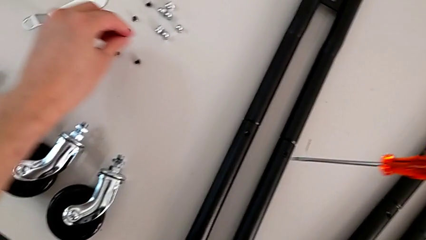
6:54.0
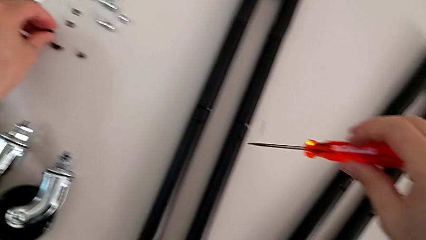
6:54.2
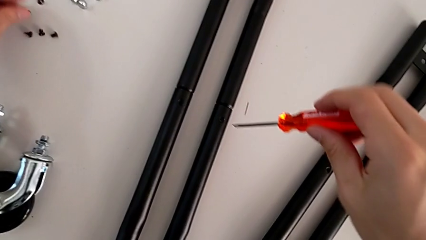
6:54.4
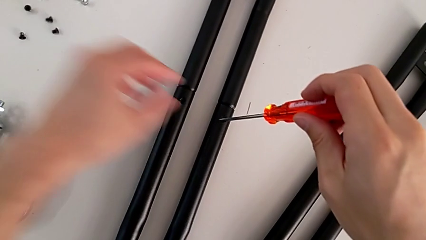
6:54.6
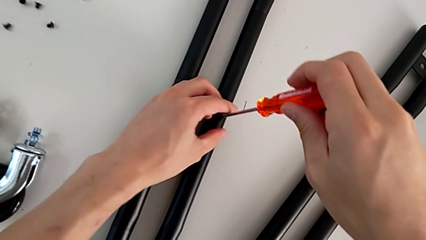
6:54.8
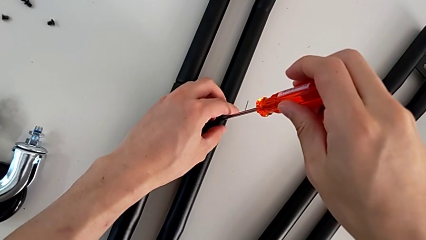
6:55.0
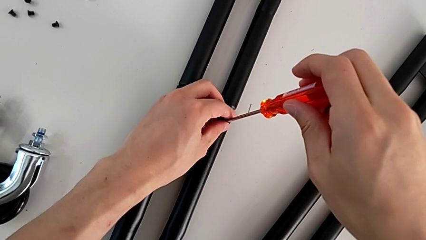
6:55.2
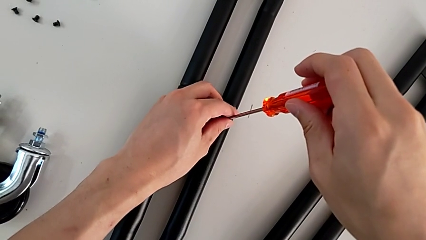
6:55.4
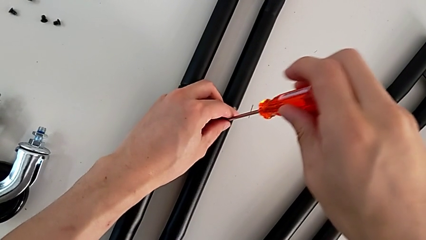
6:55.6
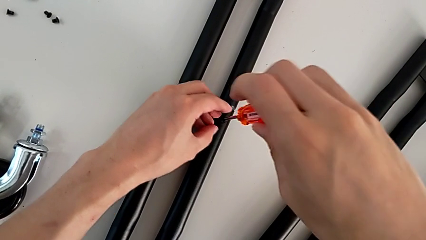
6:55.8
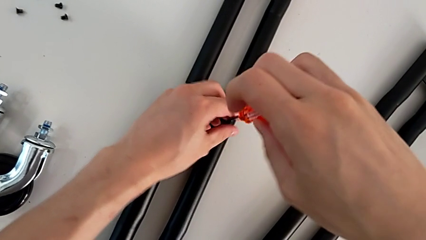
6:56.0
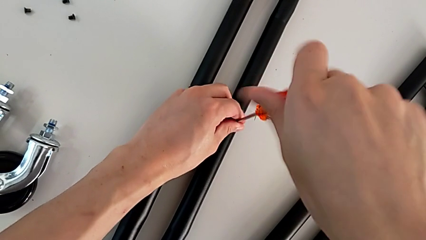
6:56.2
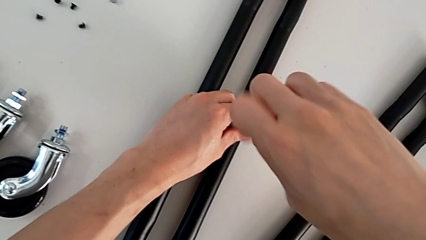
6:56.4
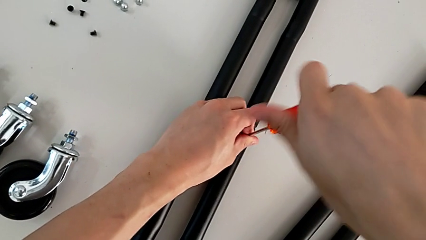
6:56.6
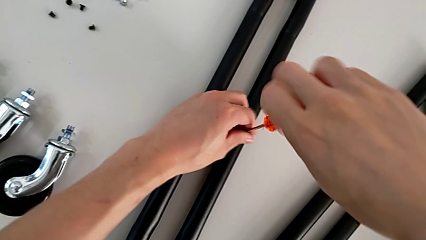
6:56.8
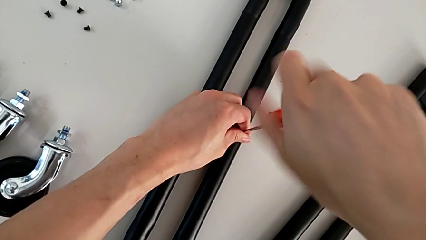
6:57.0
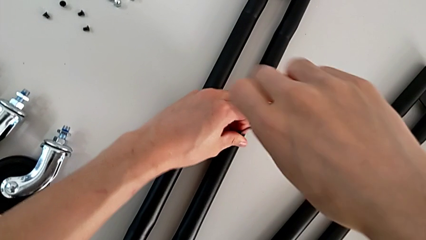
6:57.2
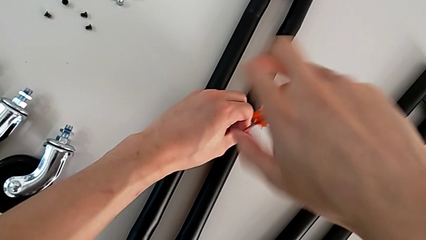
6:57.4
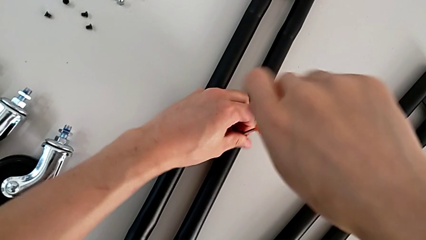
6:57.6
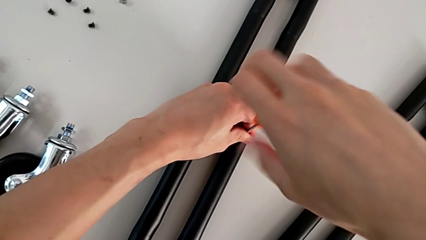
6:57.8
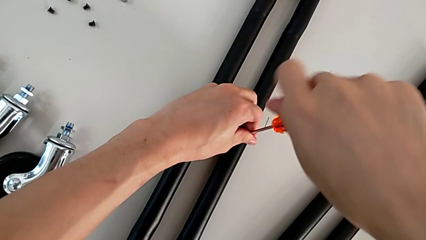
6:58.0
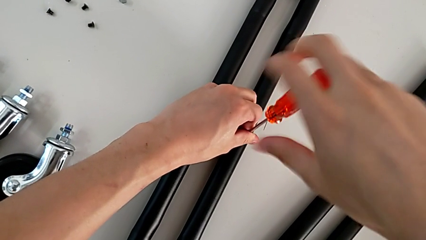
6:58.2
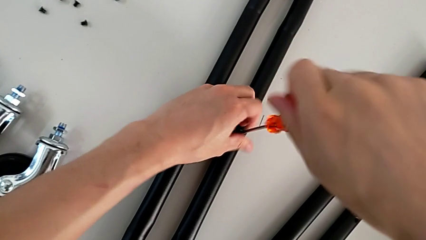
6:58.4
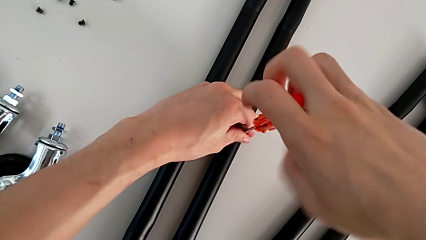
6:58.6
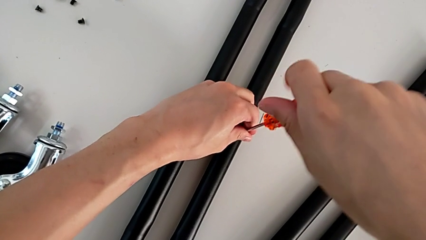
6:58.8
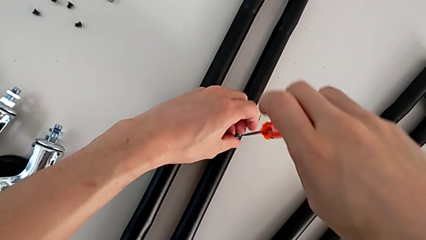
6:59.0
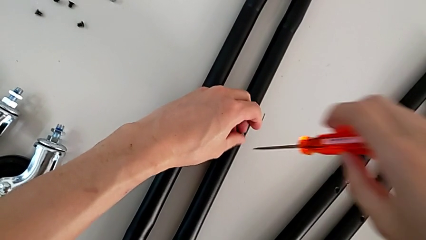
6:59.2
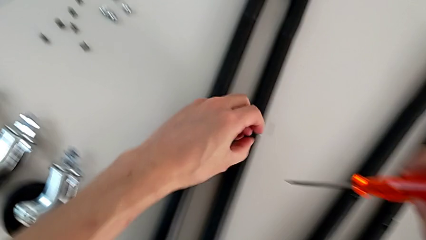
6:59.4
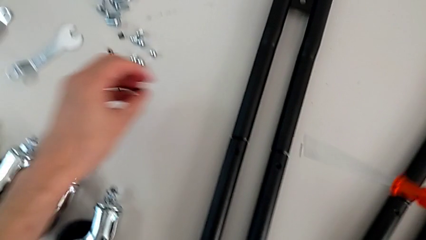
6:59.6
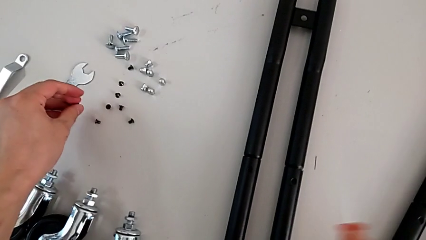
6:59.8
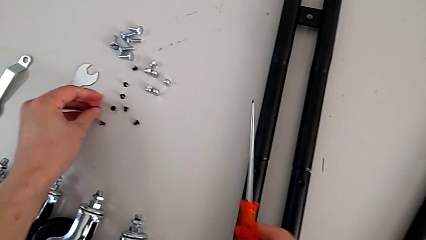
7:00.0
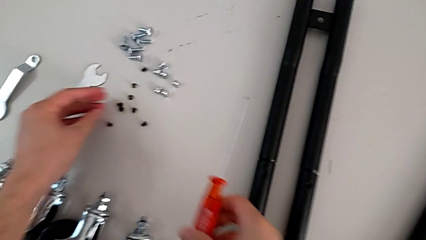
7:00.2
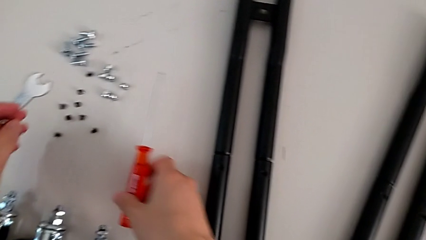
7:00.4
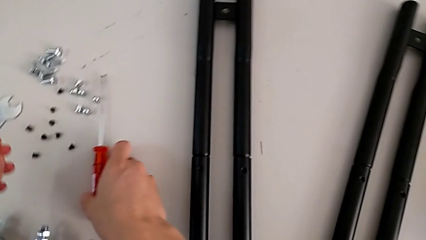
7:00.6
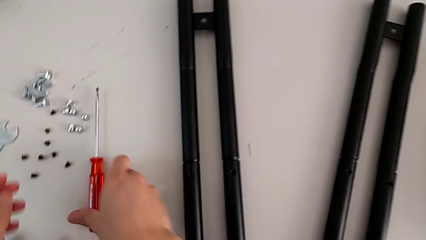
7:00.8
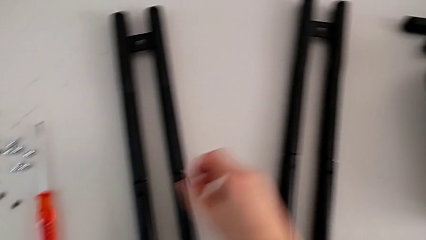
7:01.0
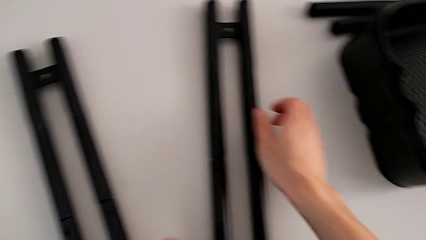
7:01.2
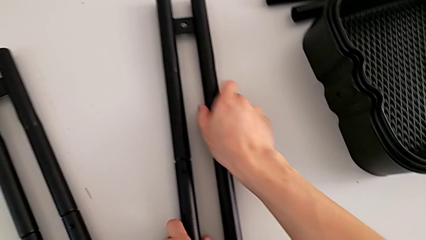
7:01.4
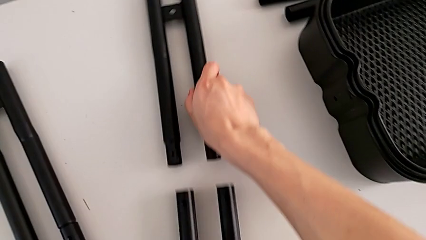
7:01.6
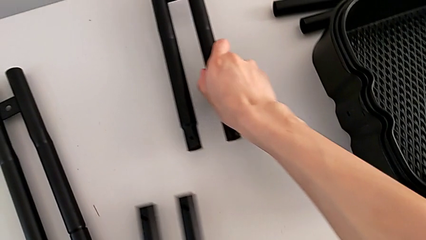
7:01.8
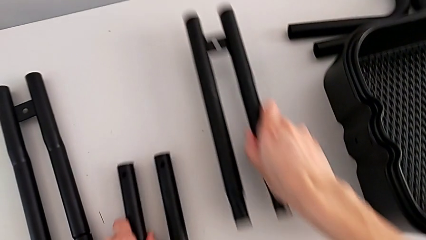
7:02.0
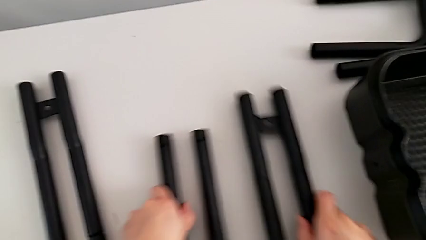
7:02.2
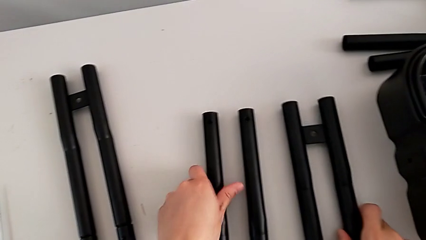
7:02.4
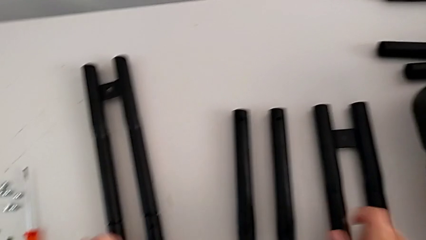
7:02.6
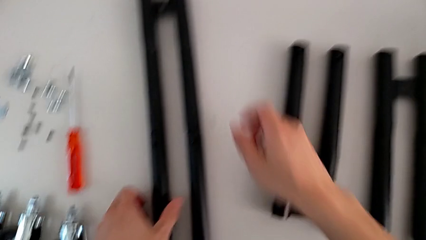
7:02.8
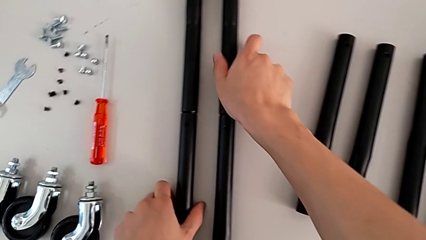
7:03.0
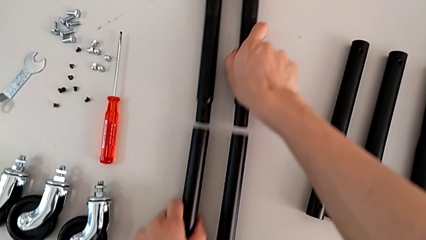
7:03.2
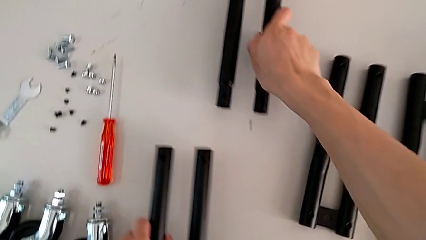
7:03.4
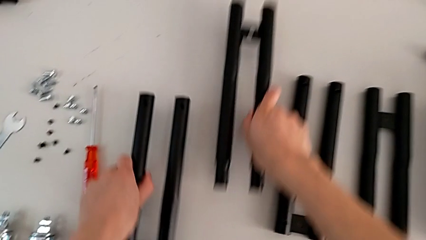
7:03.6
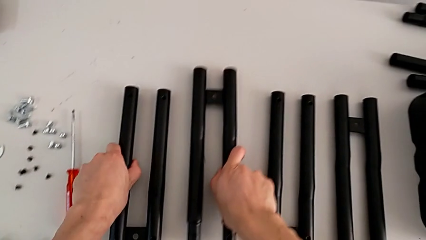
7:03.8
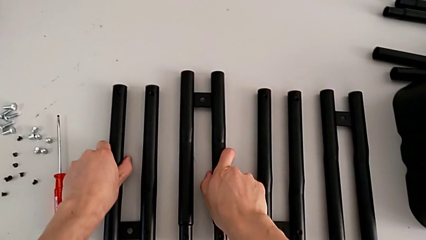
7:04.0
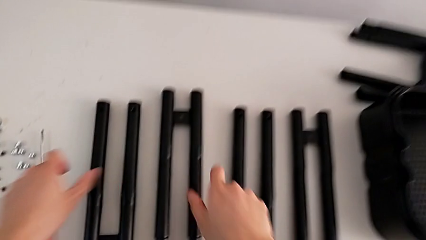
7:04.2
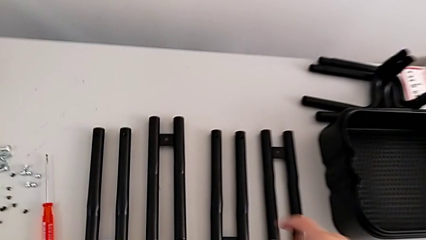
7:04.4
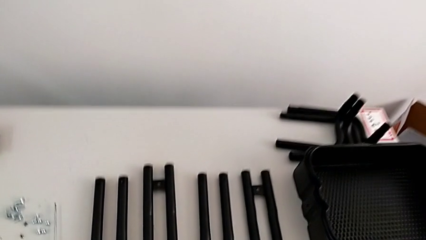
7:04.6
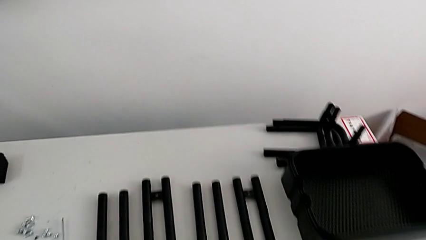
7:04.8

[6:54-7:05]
The camera wearer is disassembling the base of the half frame. They drop the seventh screw, unscrew the eighth screw, drop it, disassemble the first leg and disassemble the second leg.
